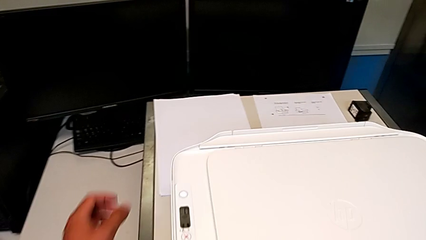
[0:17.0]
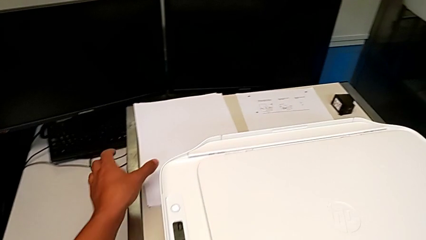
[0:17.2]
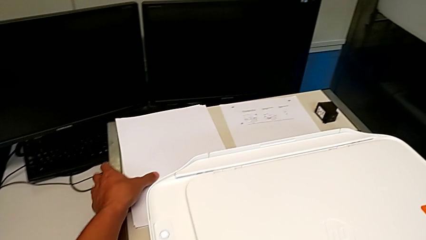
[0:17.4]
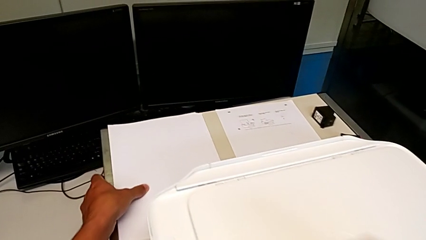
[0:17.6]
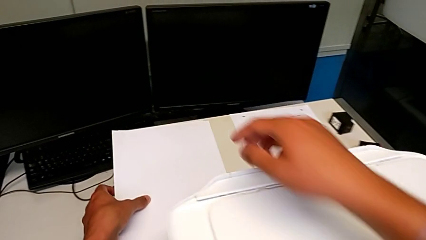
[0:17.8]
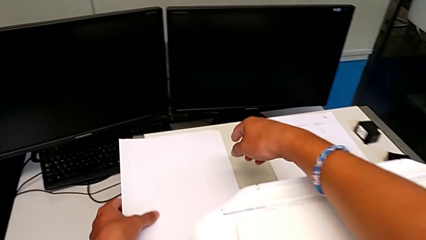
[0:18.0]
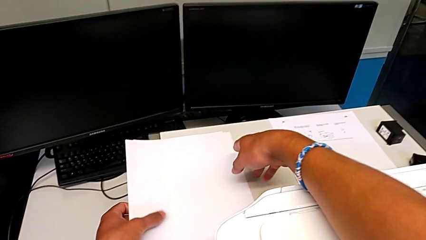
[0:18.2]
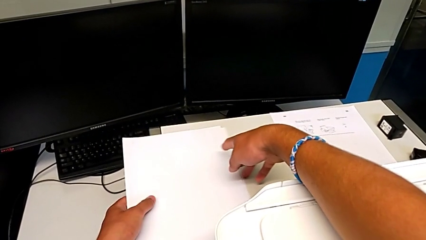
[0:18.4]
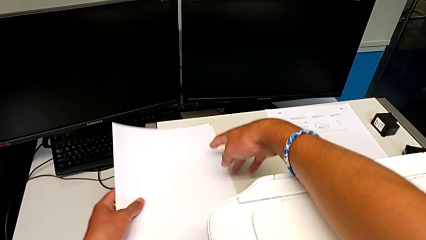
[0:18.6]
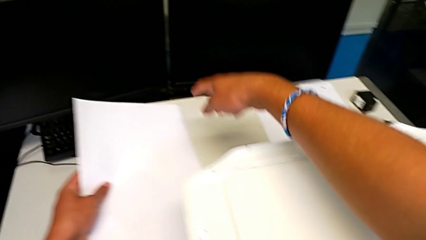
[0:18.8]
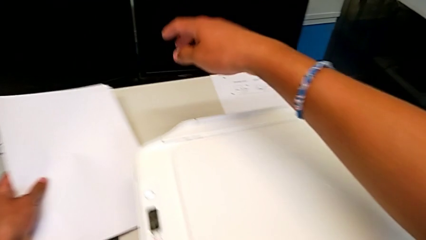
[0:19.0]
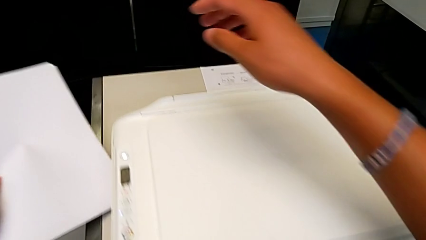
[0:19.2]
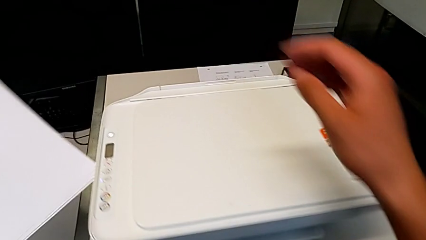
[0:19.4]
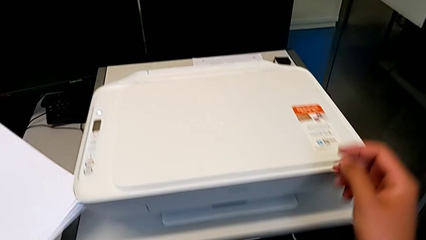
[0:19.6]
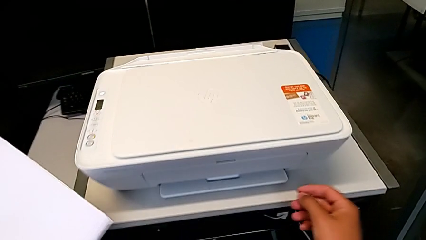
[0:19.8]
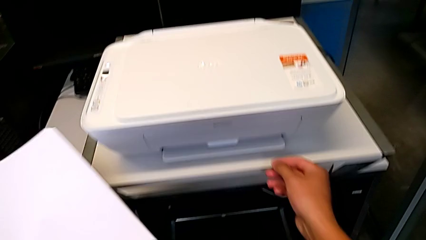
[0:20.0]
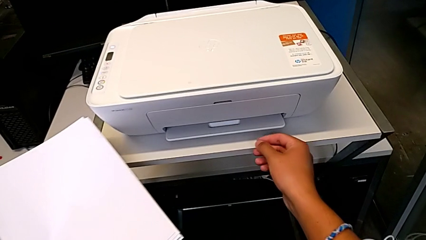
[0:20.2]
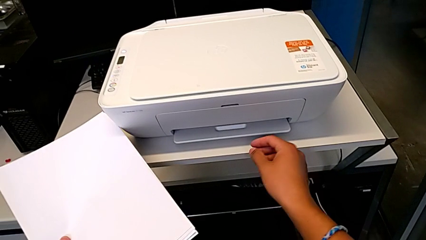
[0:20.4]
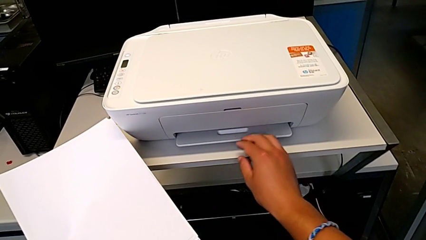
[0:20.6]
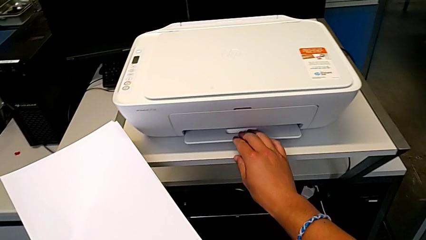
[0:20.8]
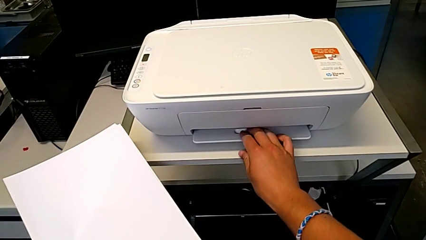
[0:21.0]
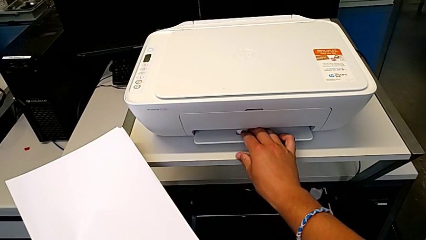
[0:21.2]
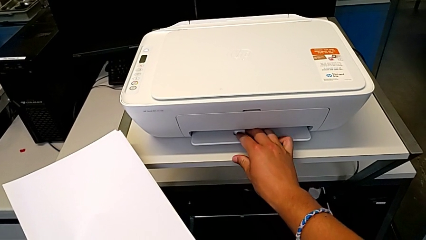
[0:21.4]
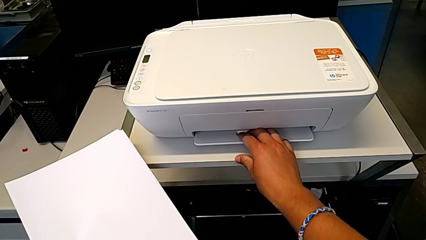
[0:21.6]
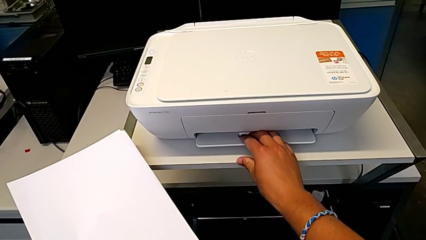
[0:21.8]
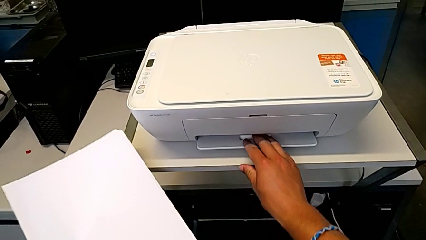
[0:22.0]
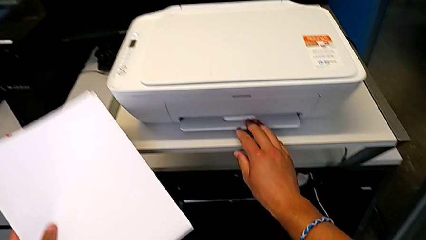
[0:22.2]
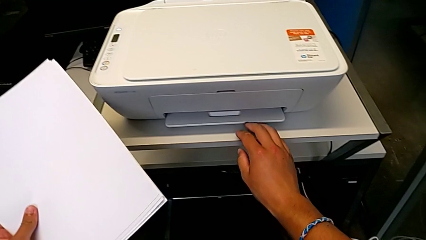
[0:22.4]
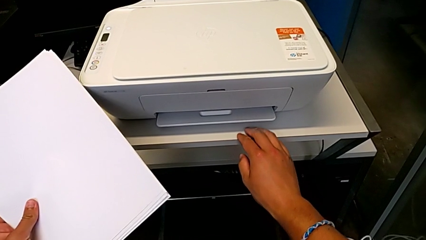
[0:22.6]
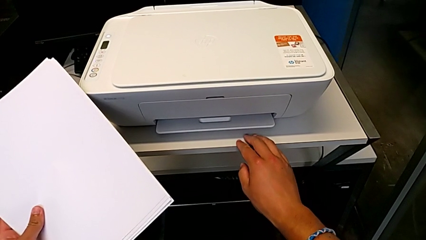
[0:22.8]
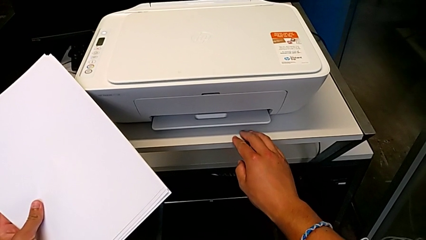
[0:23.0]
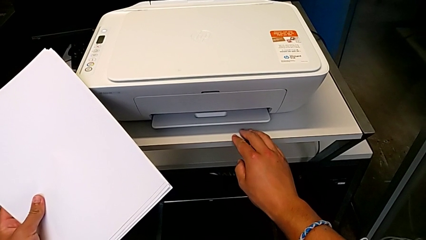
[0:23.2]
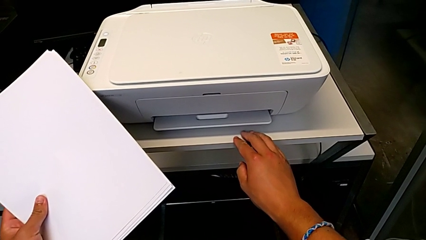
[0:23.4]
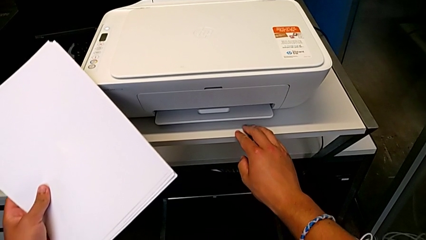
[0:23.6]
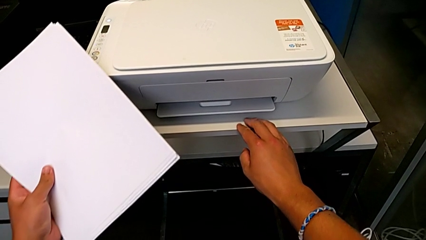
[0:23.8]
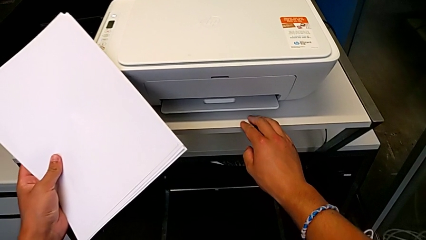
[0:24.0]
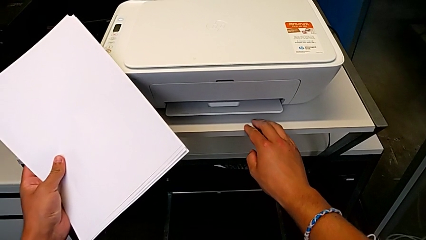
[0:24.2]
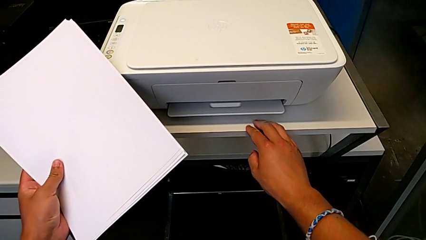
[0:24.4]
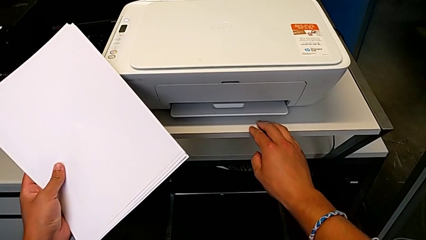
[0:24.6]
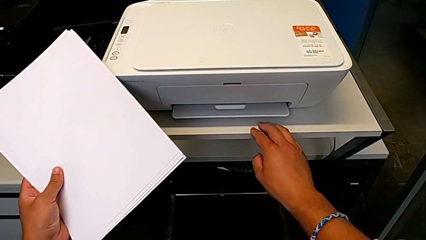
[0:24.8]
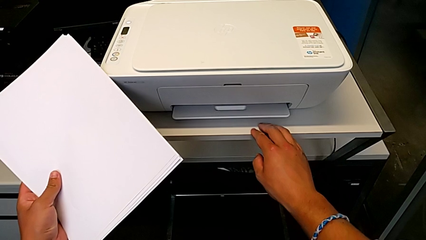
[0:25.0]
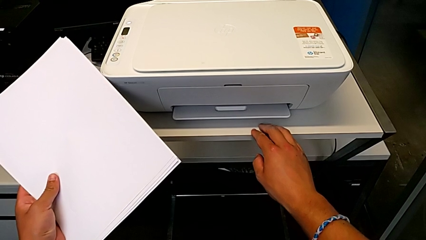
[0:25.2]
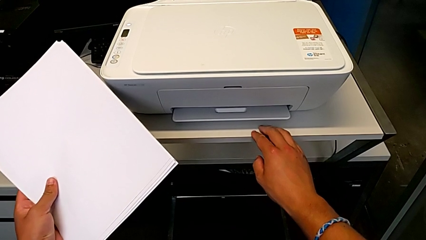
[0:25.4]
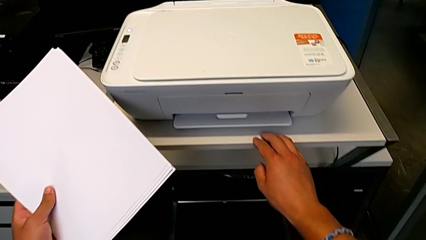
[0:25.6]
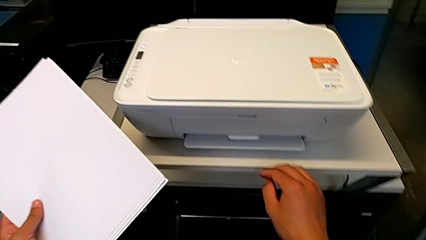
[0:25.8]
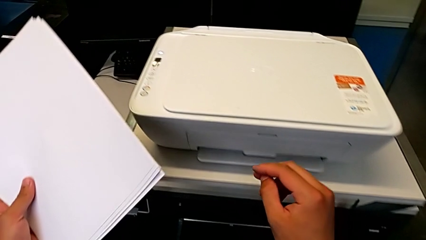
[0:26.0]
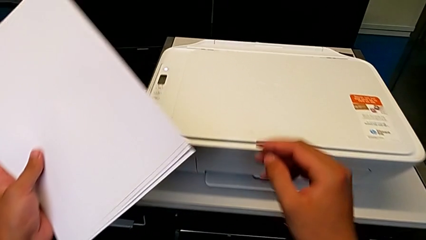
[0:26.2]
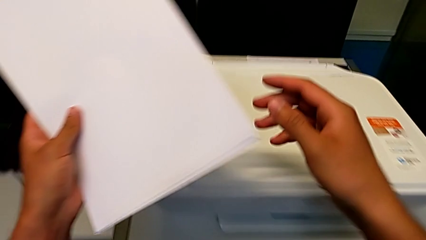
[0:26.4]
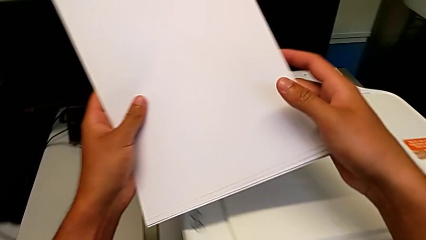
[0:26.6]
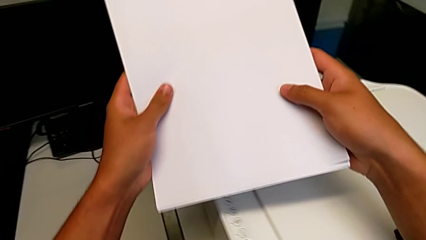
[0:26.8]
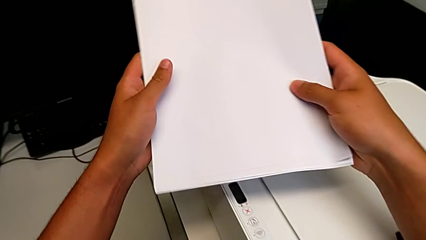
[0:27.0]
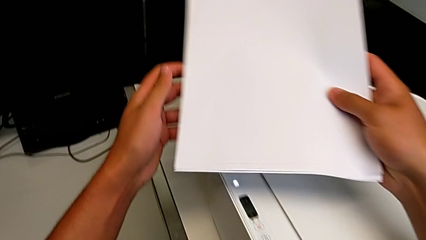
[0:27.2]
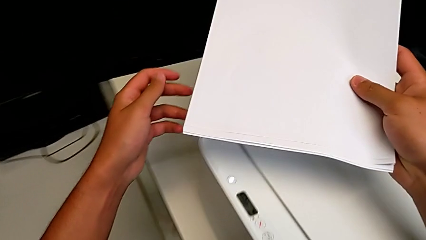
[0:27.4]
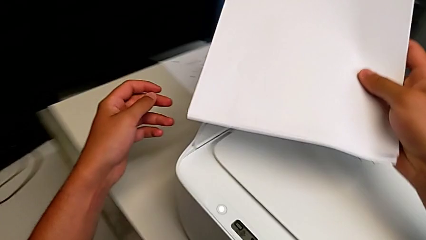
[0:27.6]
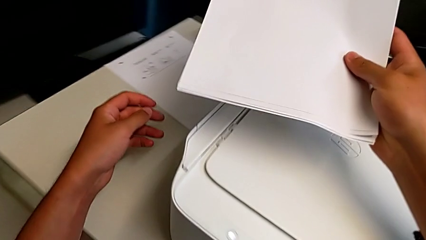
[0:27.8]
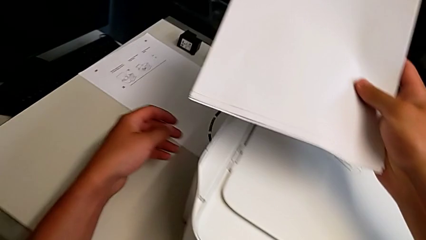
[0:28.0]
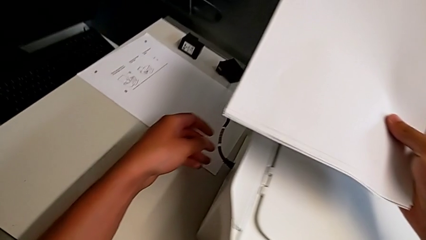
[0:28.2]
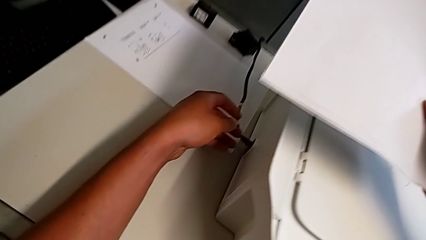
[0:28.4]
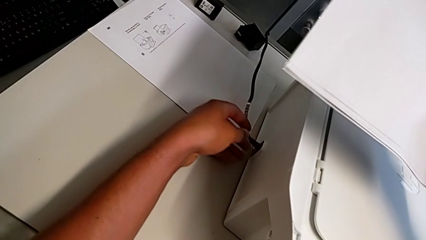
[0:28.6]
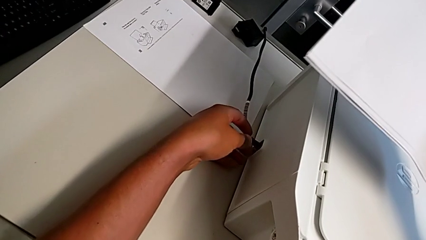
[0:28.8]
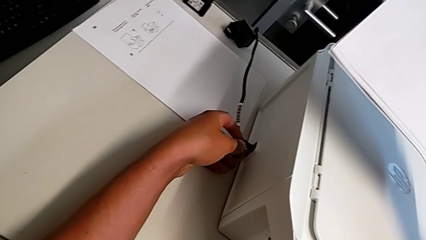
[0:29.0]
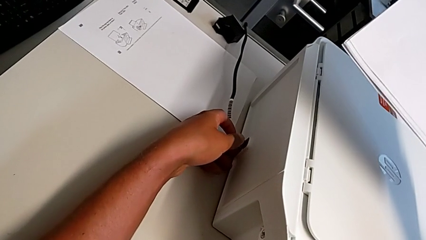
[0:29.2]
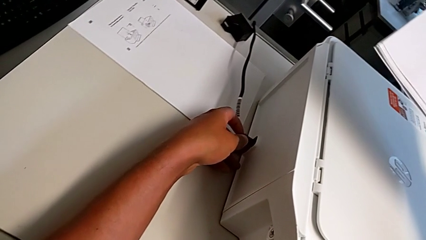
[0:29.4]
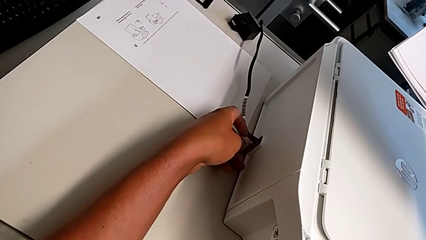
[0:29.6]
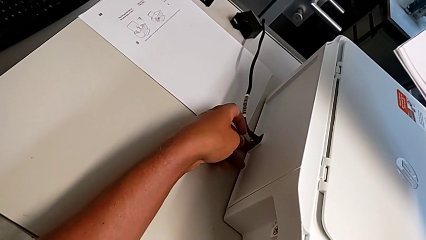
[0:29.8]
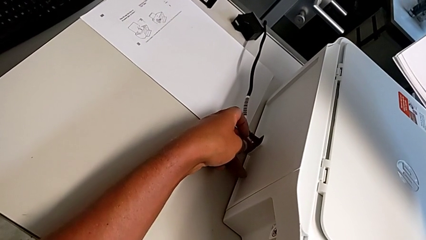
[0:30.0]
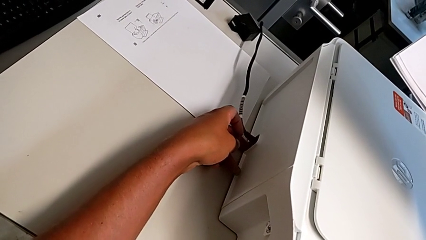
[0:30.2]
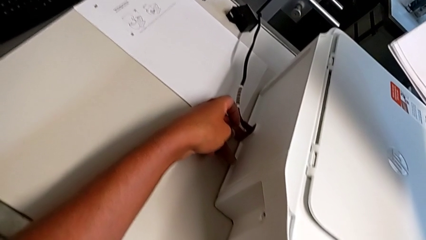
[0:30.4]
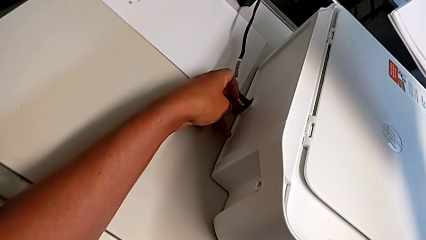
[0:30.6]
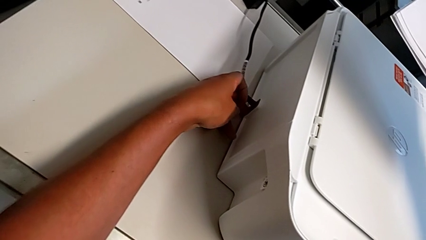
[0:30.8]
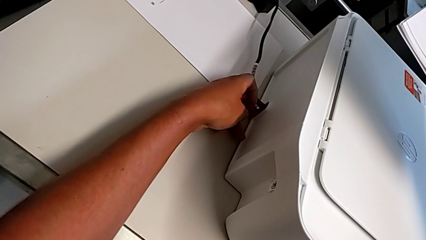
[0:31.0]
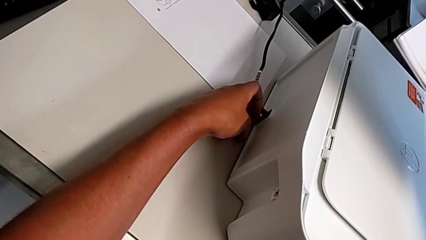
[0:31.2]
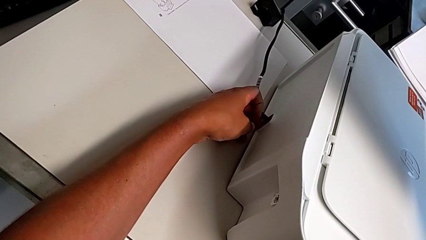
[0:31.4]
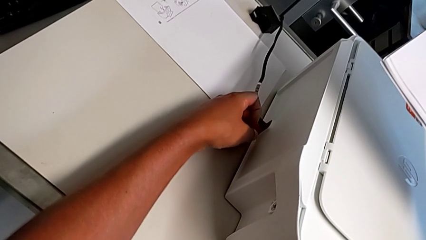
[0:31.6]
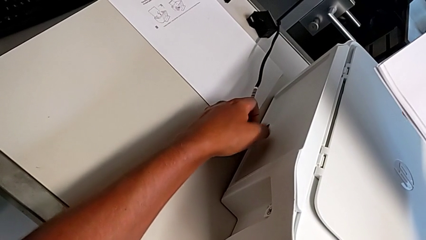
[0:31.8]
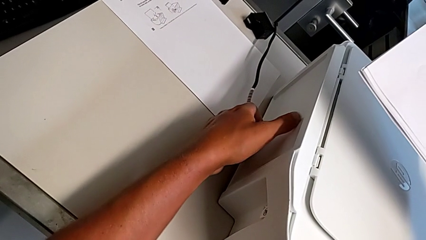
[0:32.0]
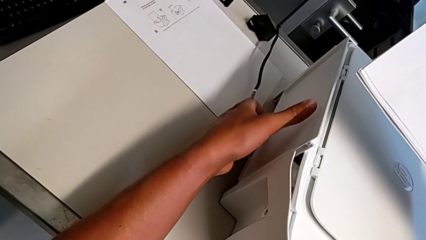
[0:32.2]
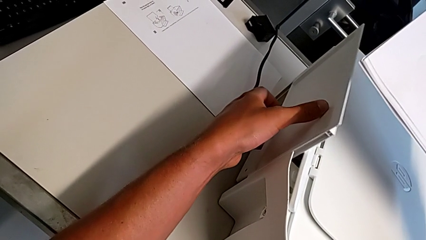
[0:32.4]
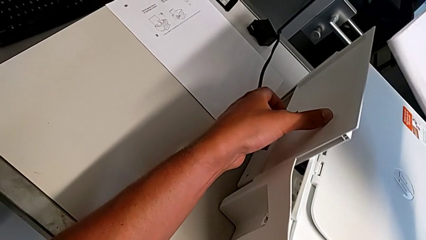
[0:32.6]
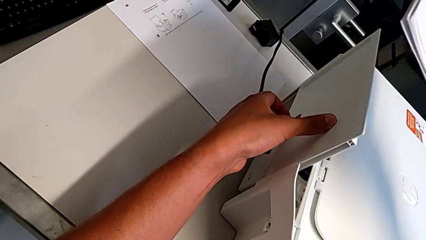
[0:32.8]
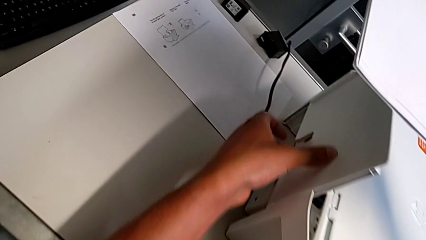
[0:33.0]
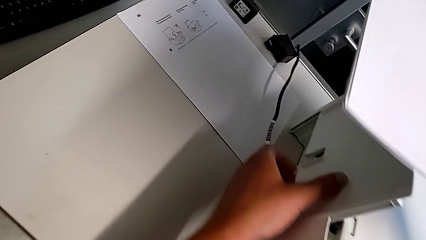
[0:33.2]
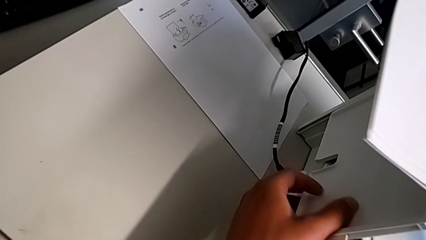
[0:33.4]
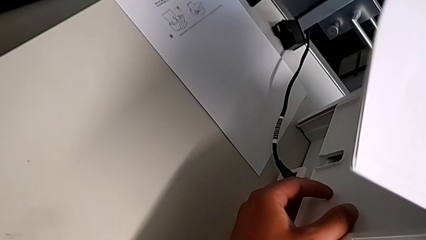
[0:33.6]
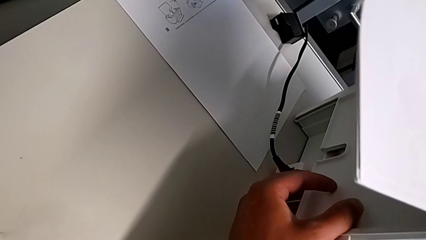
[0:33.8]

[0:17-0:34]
The camera wearer is loading a stack of papers into the printer. They grab the paper stack, lift it, wrongly touch the extending paper tray and push the paper tray.
